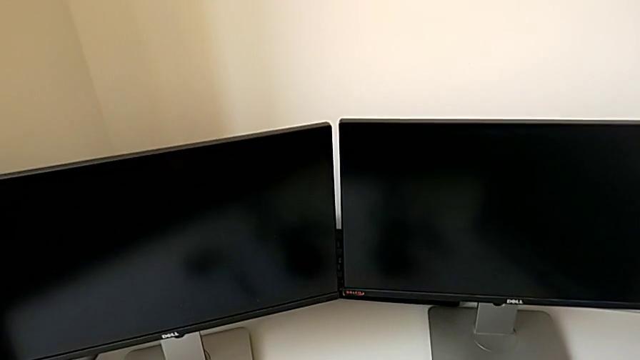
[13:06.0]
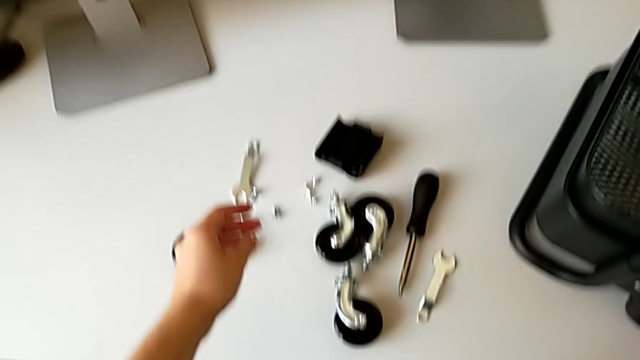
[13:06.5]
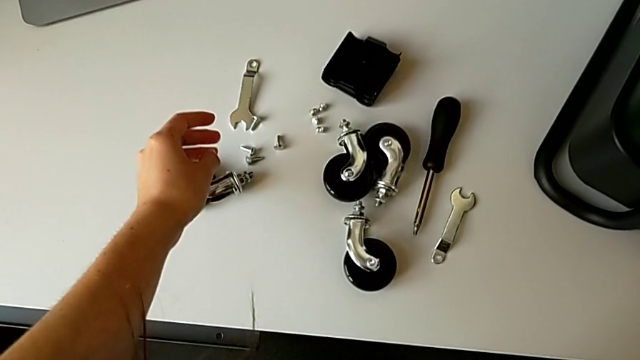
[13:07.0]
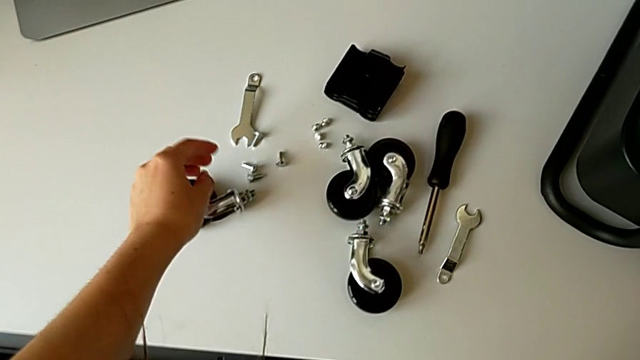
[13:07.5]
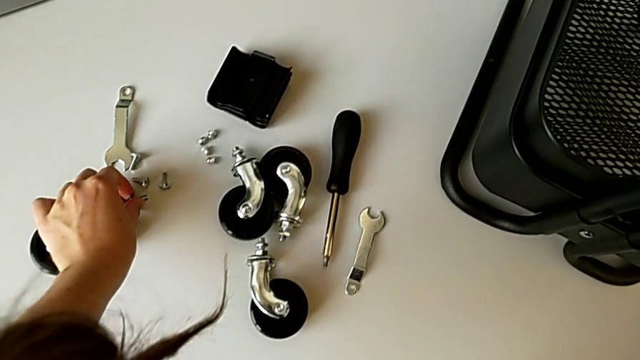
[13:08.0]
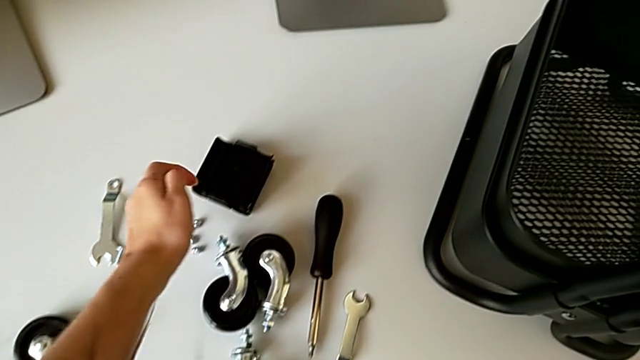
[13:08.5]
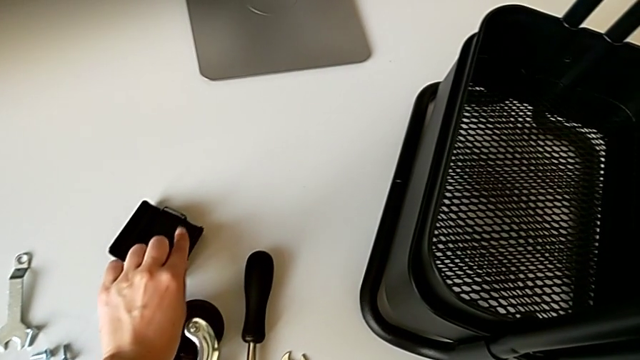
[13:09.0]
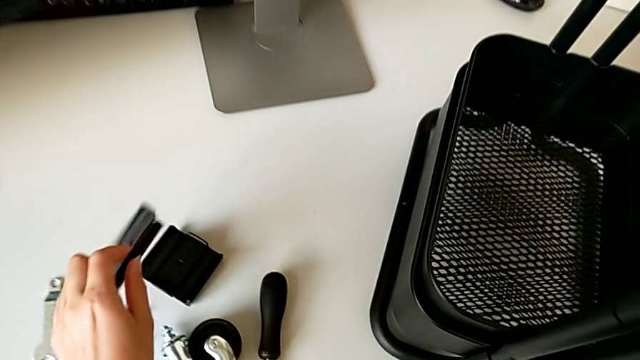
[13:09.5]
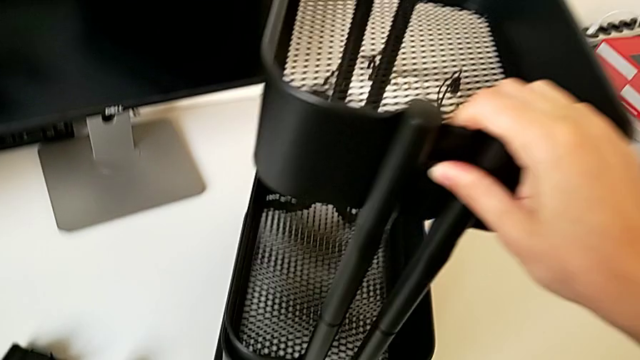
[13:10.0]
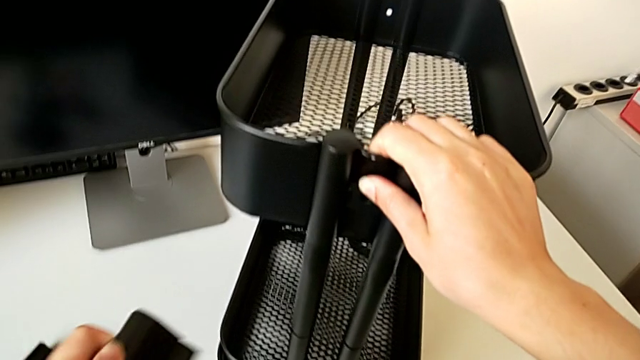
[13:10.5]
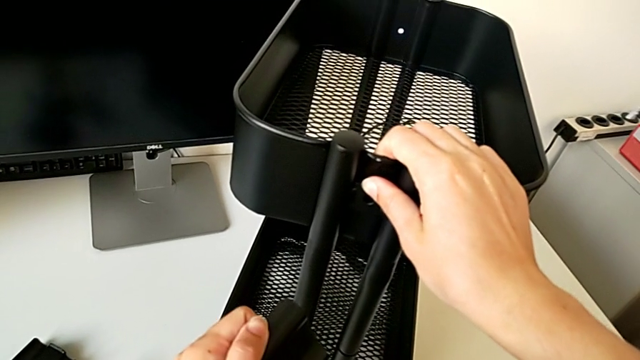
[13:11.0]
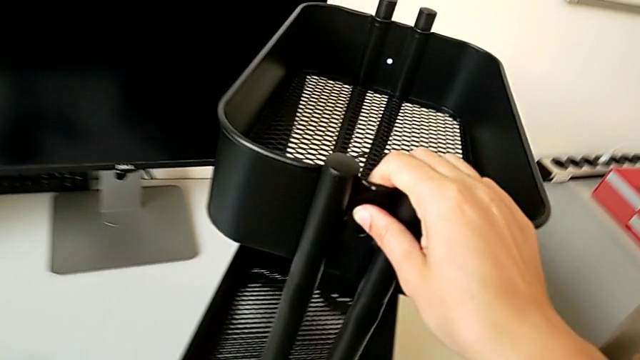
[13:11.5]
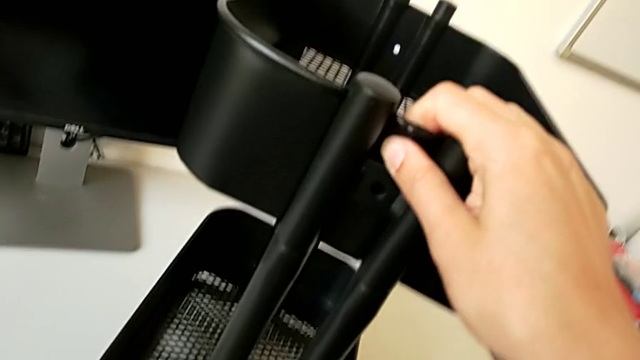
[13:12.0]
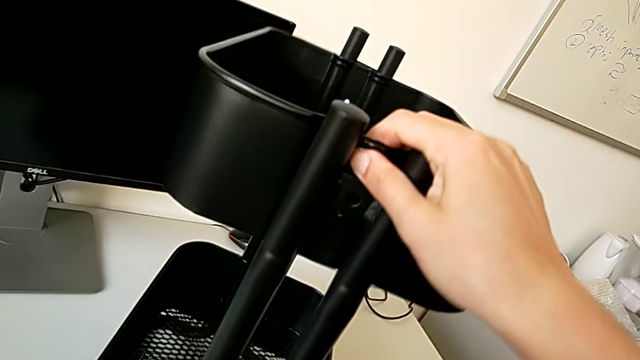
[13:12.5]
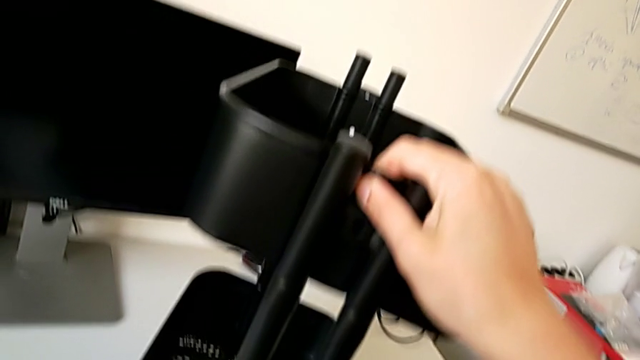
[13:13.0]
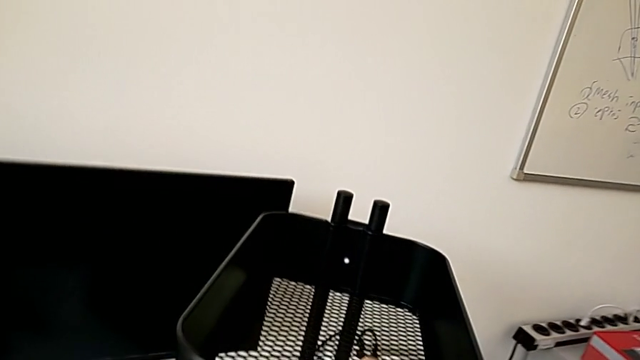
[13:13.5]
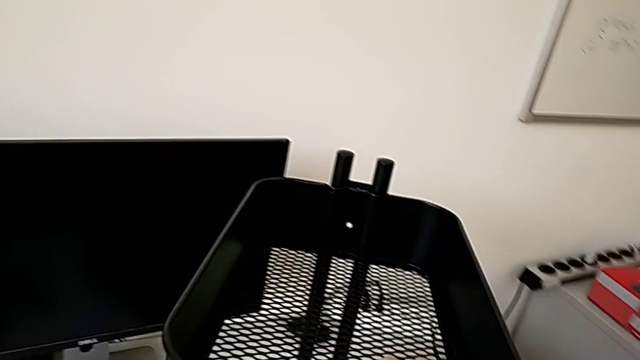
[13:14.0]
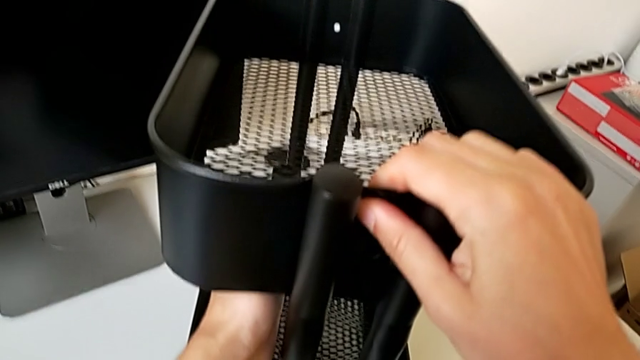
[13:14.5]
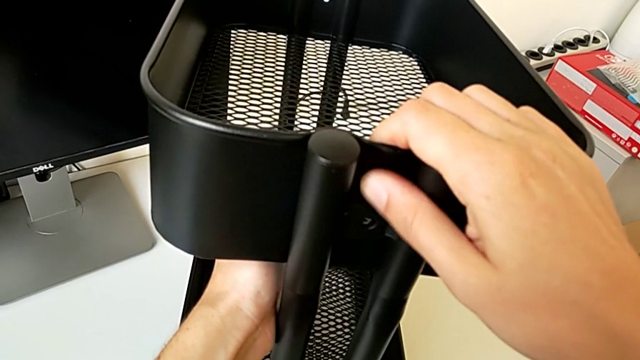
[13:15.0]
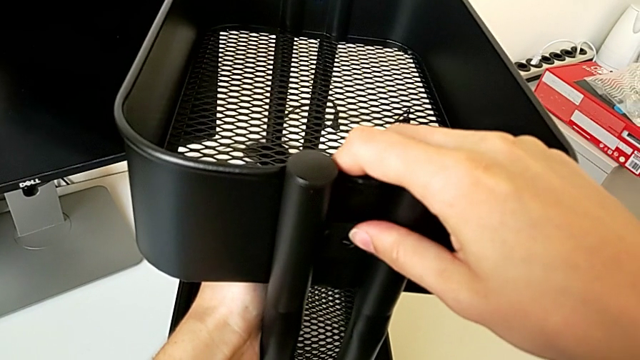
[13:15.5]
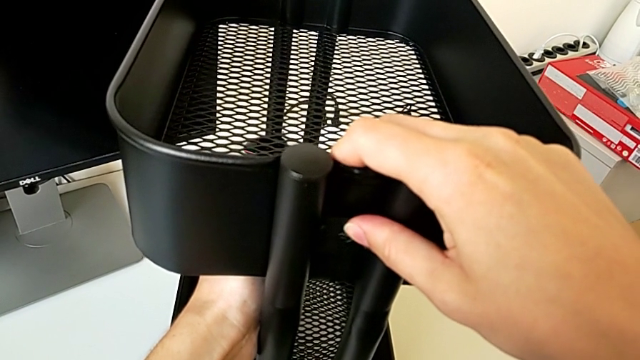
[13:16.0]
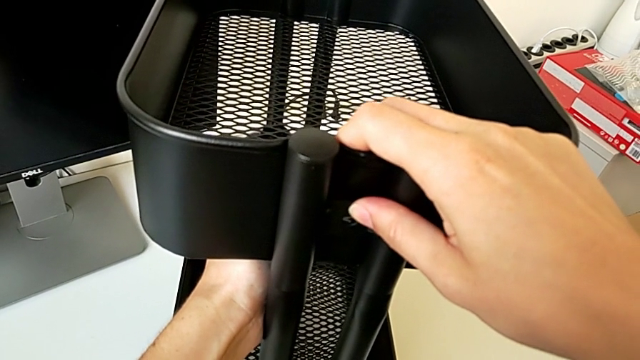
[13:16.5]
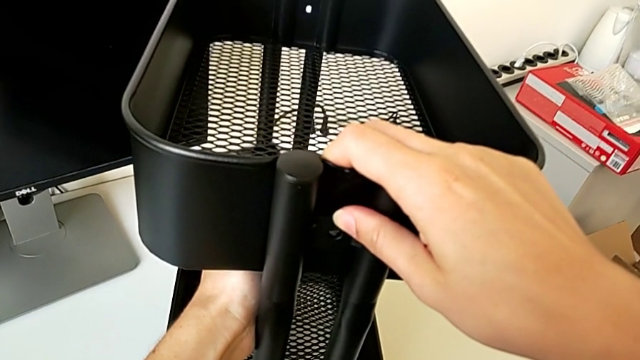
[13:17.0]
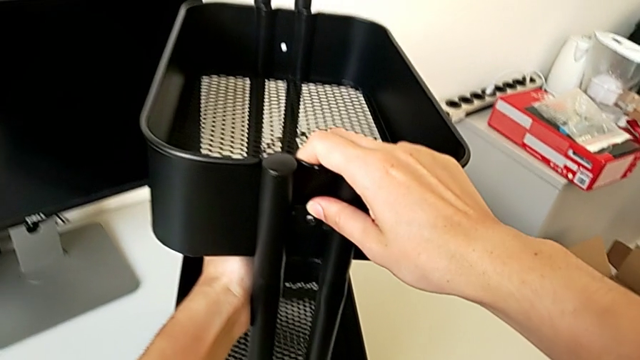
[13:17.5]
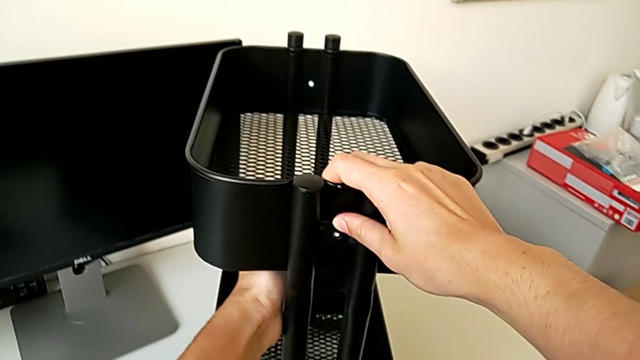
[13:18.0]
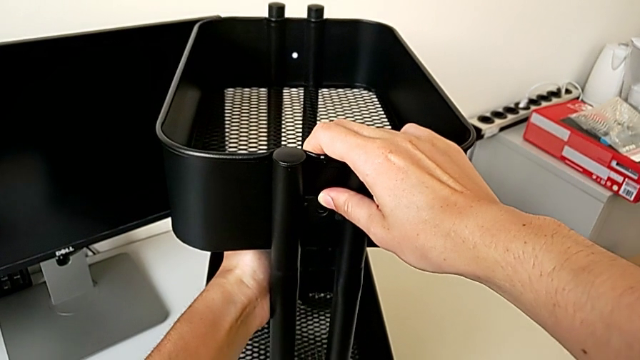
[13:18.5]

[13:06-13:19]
The camera wearer is assembling the top tray of the rolling cart. They grab the third bracket and hold the grid tray.

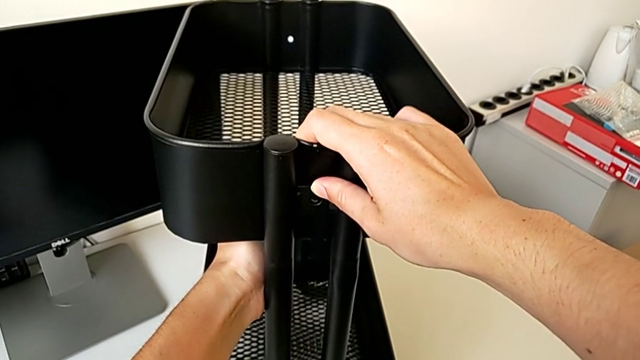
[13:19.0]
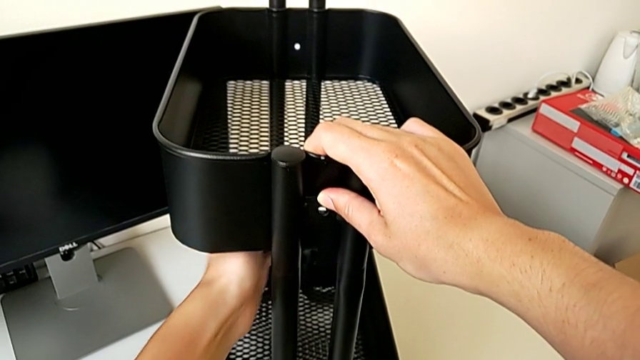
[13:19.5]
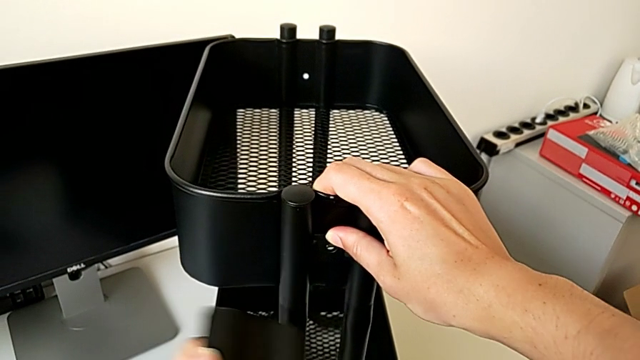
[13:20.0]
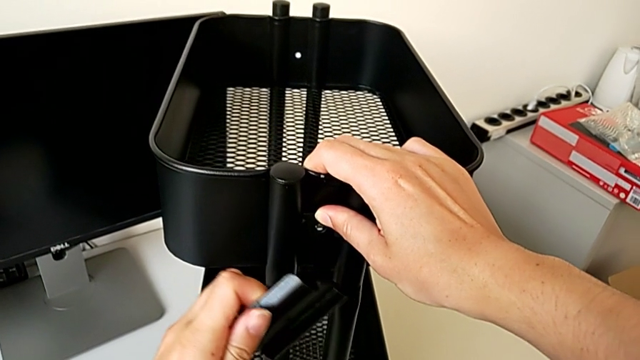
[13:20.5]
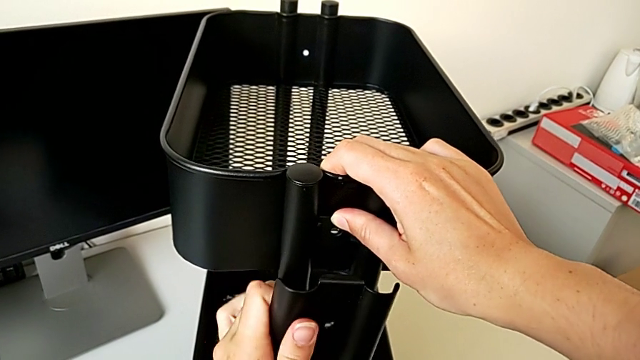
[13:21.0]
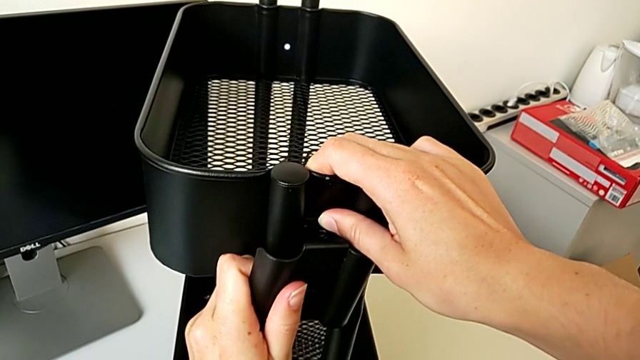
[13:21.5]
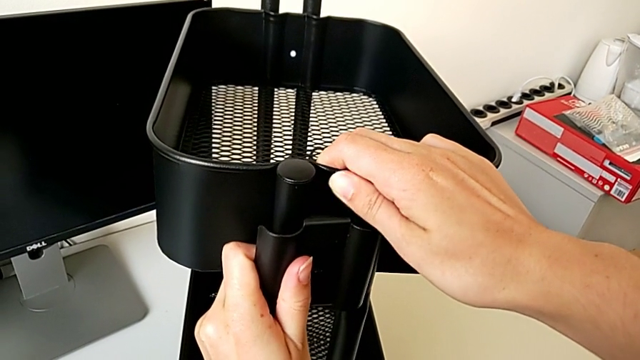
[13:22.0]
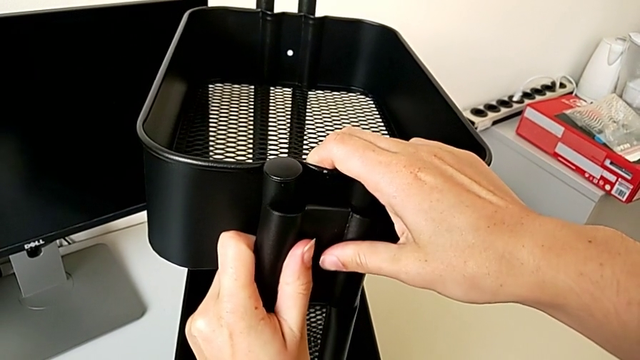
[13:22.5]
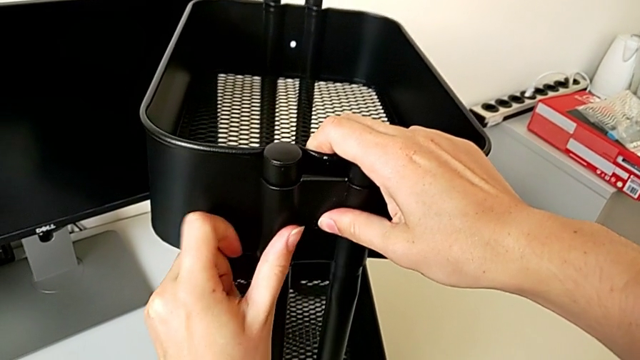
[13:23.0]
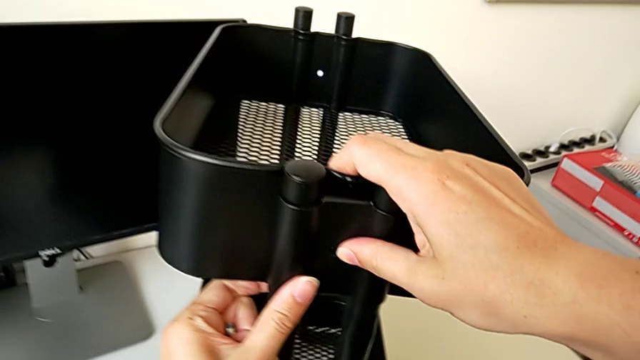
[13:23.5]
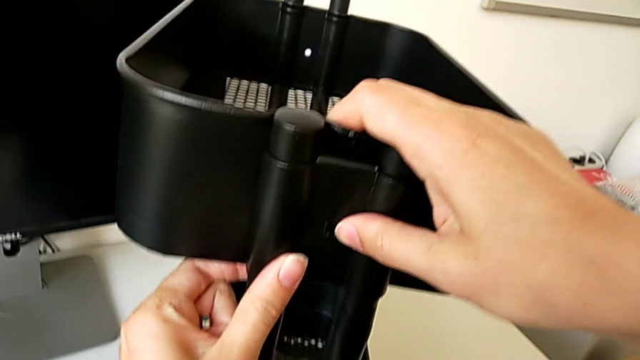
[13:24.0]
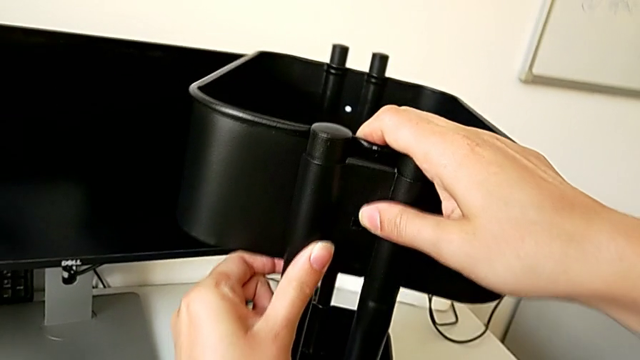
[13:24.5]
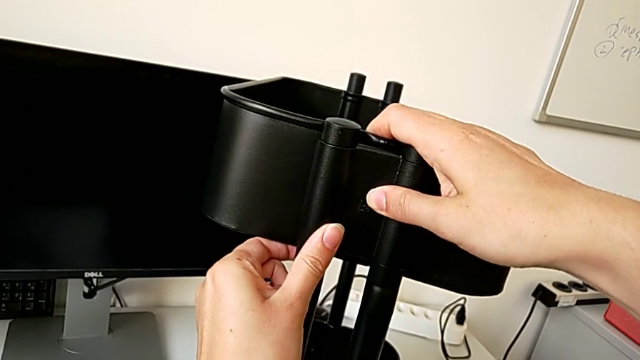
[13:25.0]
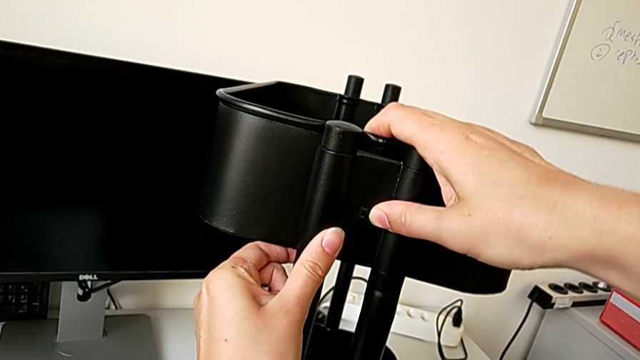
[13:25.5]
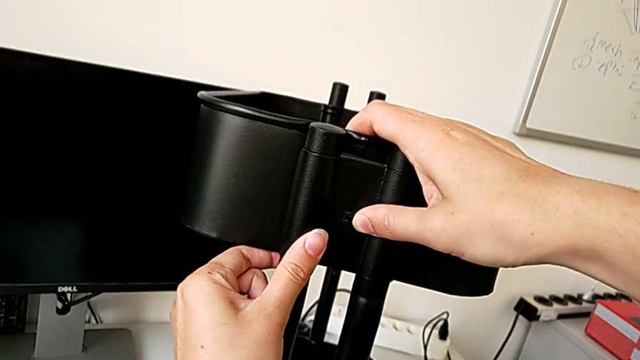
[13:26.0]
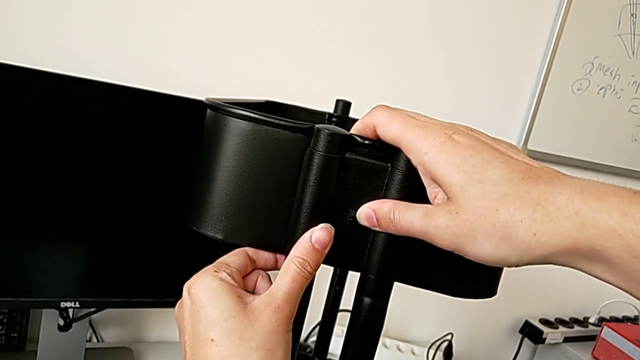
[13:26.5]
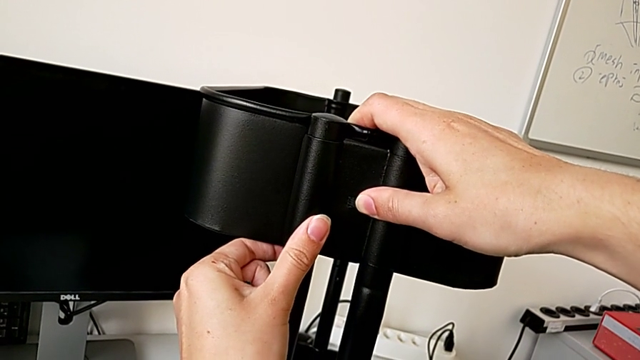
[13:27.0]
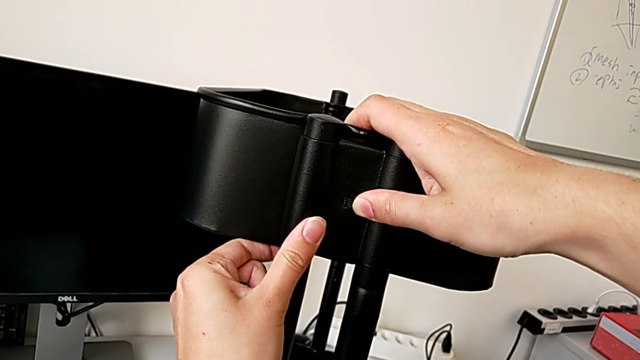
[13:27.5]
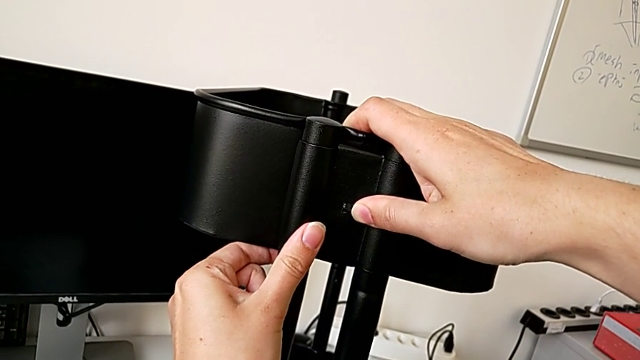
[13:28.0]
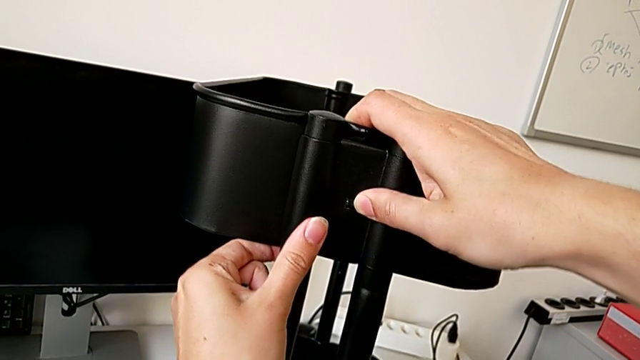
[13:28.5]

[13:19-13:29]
The camera wearer is assembling the top tray of the rolling cart. They align the third bracket.
